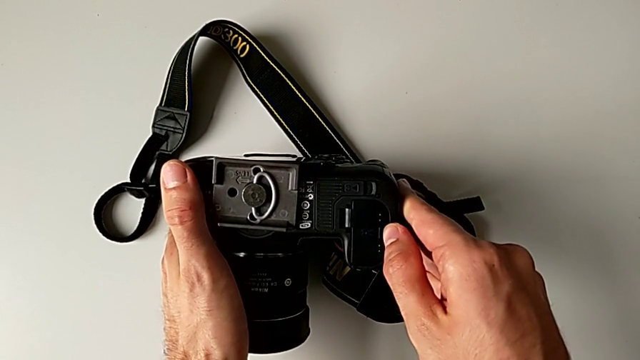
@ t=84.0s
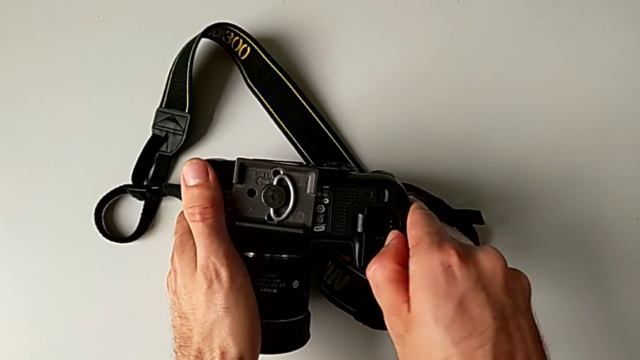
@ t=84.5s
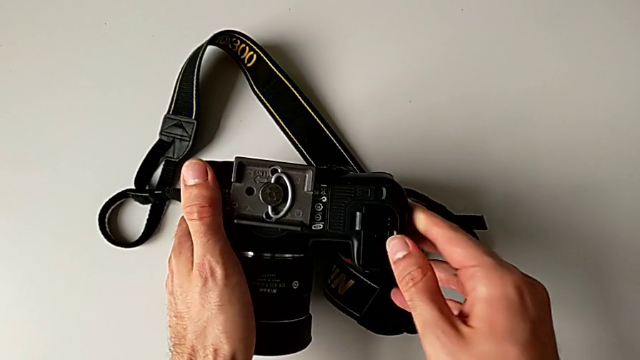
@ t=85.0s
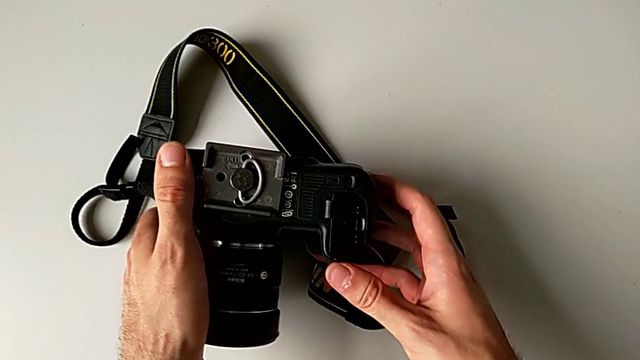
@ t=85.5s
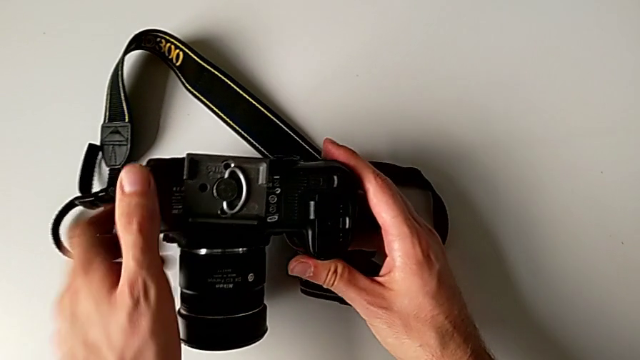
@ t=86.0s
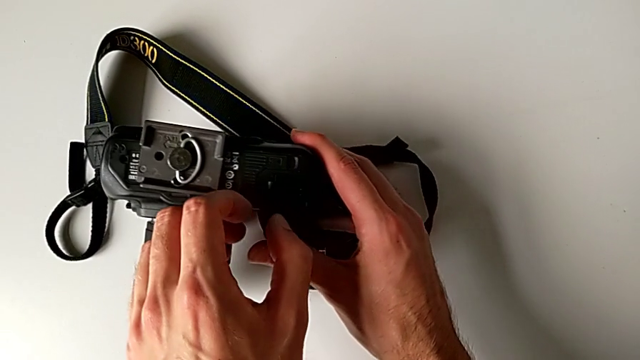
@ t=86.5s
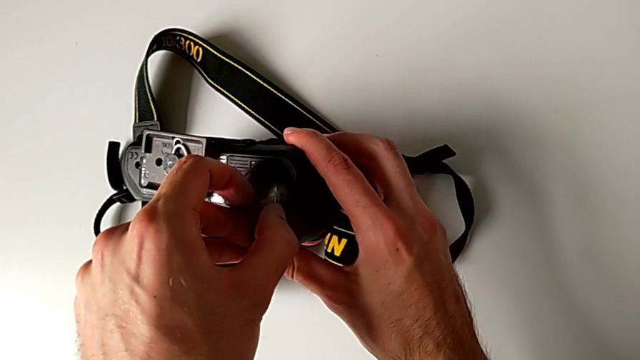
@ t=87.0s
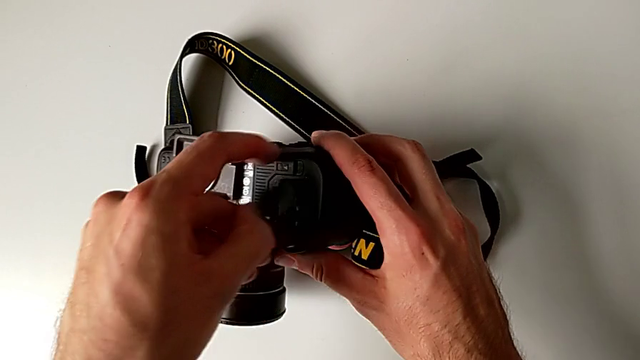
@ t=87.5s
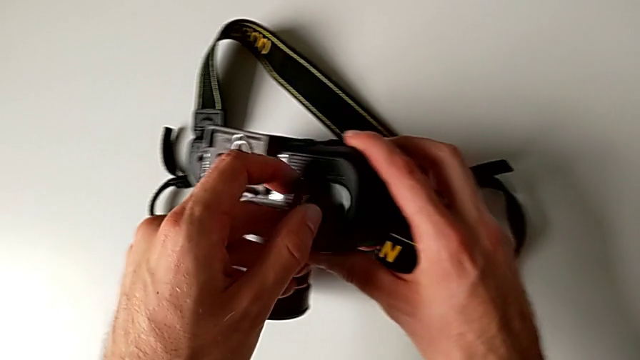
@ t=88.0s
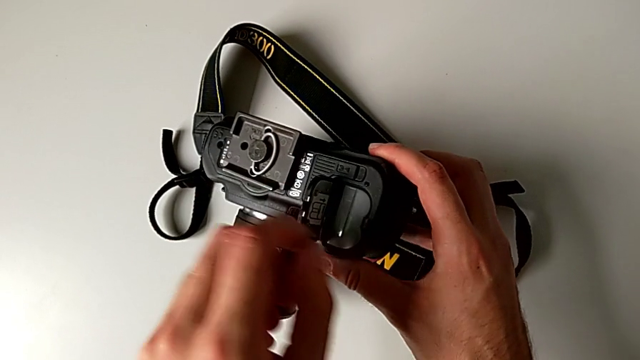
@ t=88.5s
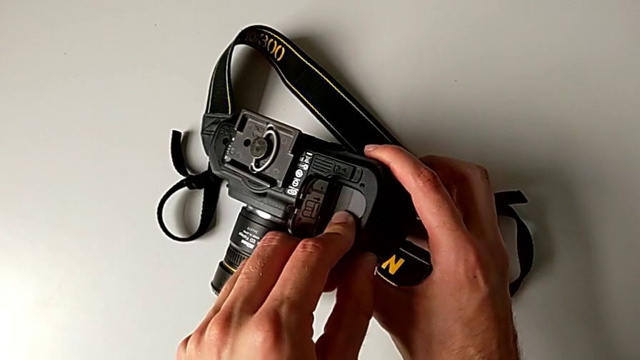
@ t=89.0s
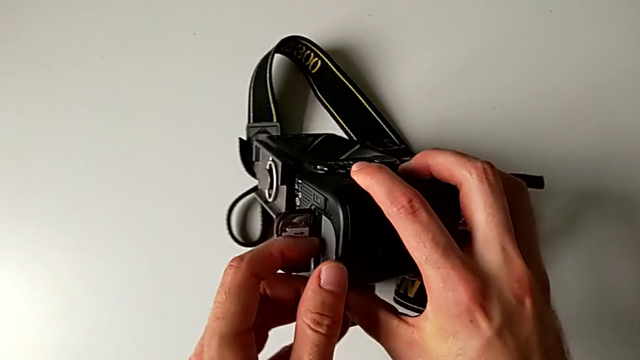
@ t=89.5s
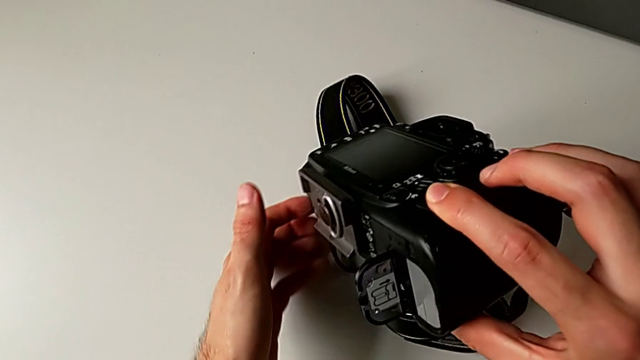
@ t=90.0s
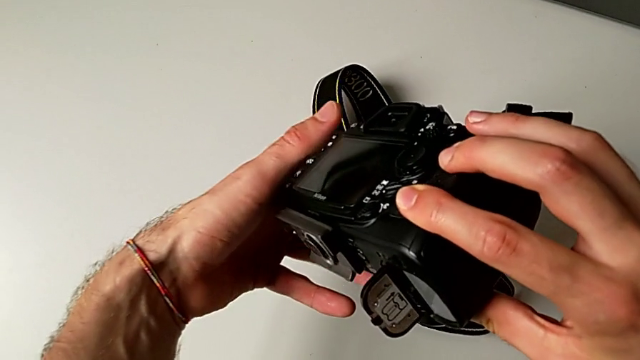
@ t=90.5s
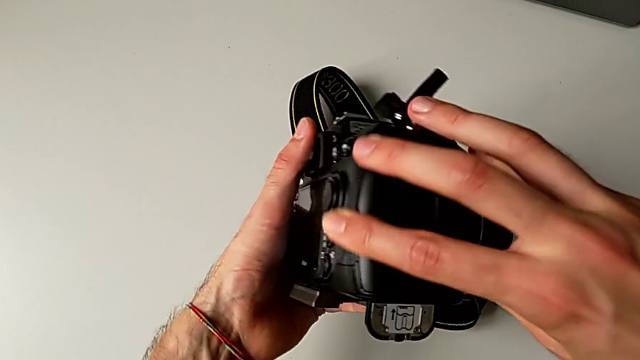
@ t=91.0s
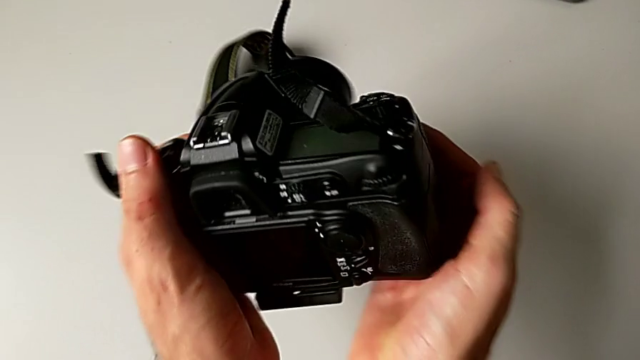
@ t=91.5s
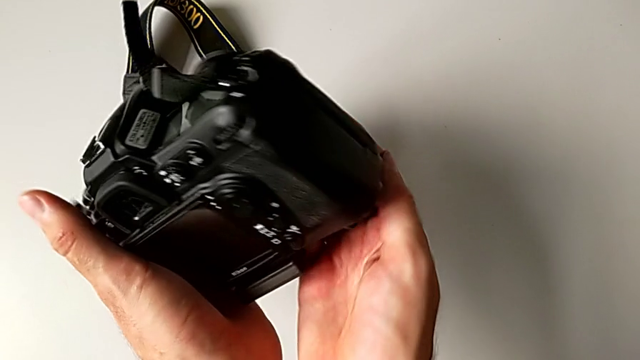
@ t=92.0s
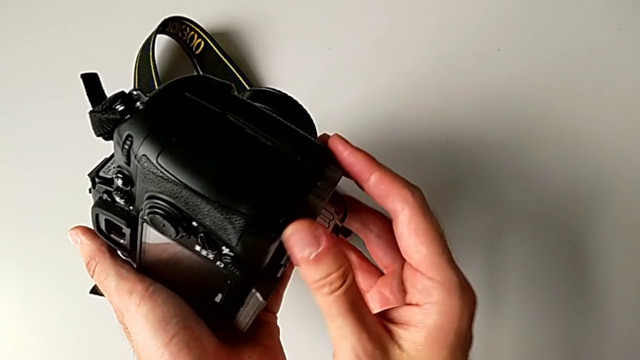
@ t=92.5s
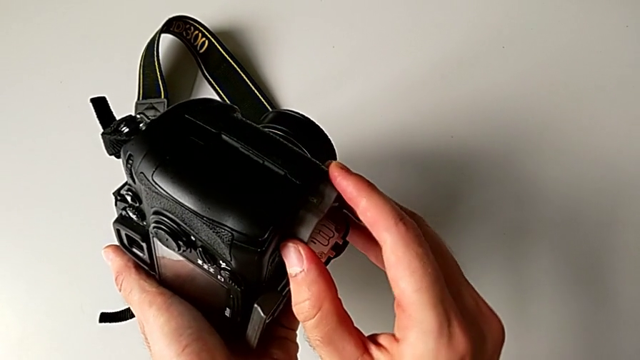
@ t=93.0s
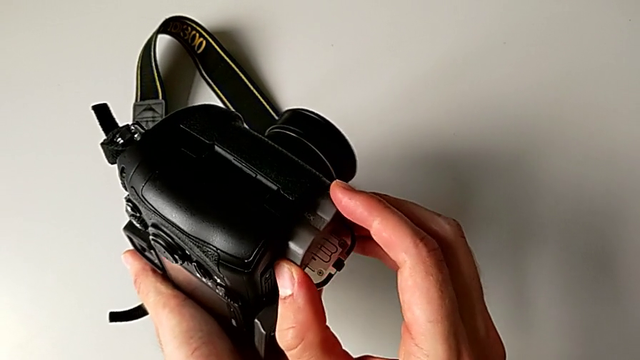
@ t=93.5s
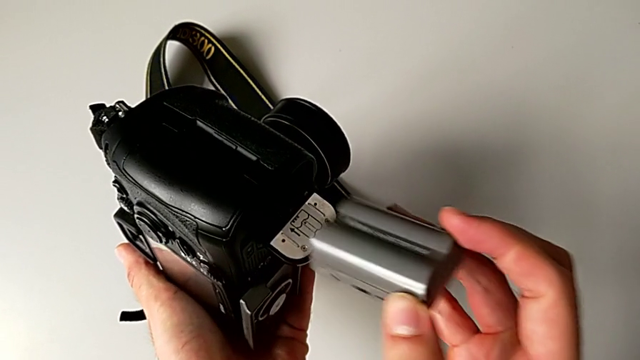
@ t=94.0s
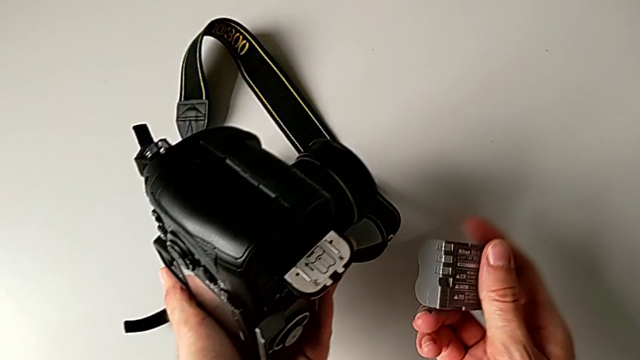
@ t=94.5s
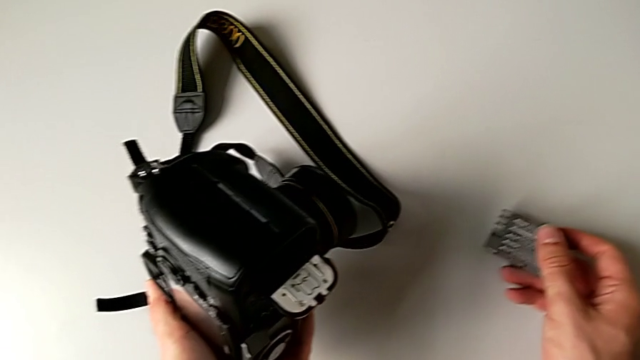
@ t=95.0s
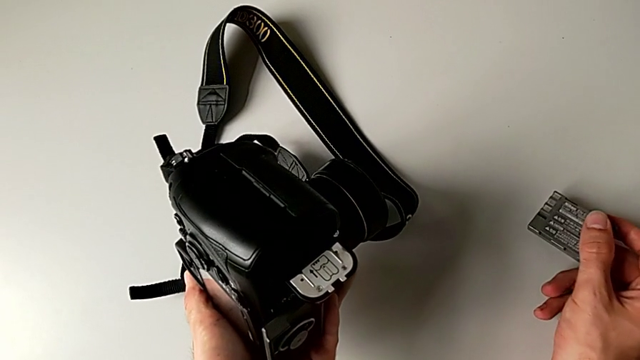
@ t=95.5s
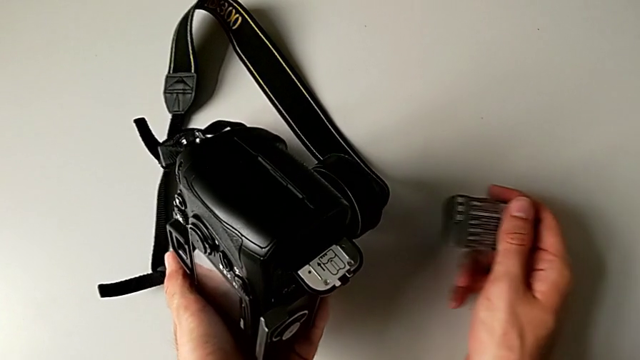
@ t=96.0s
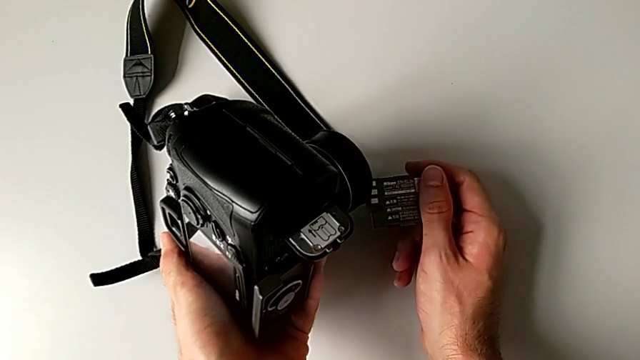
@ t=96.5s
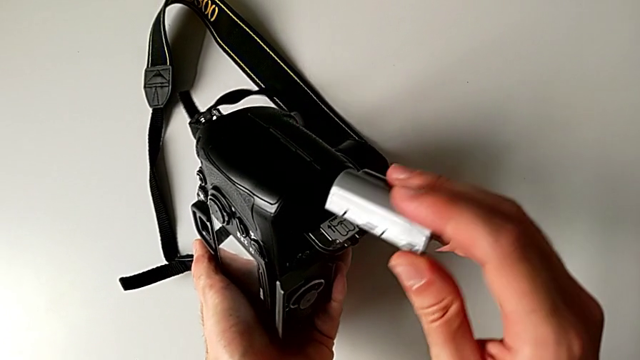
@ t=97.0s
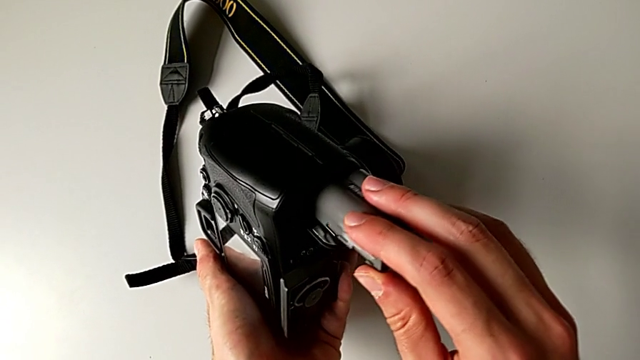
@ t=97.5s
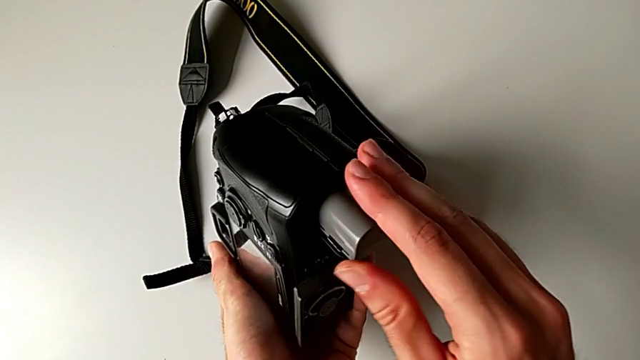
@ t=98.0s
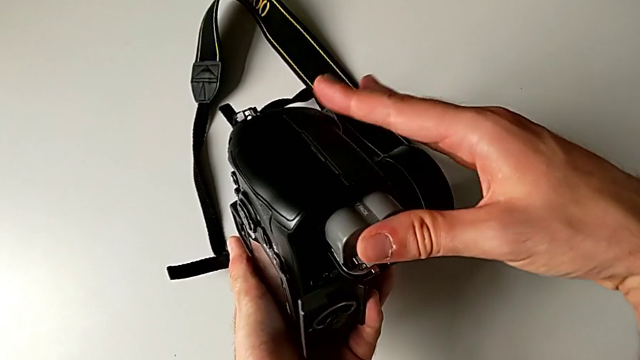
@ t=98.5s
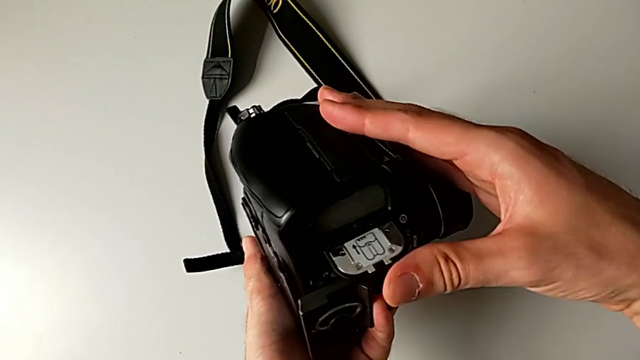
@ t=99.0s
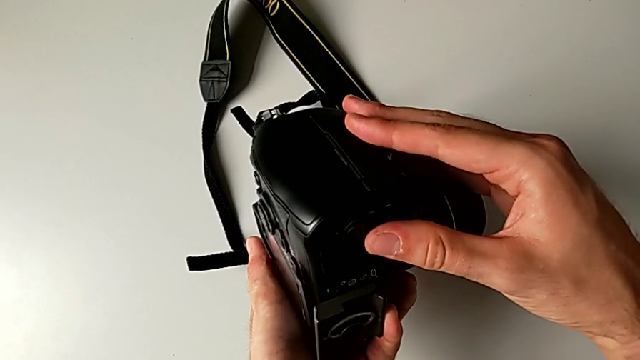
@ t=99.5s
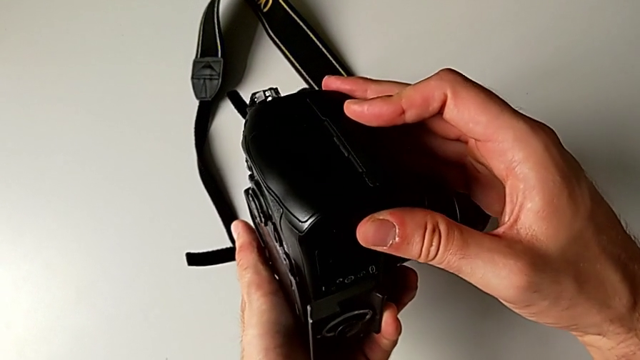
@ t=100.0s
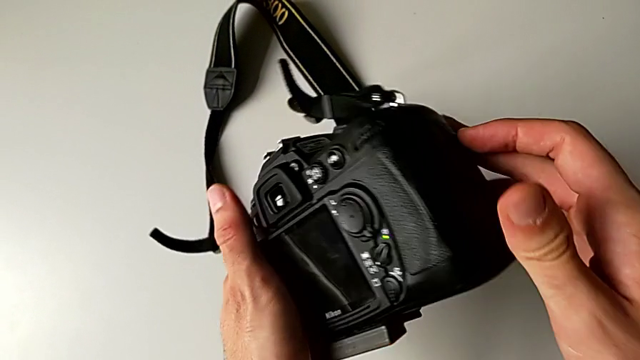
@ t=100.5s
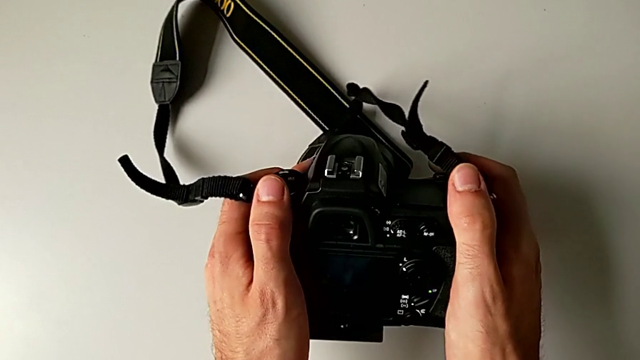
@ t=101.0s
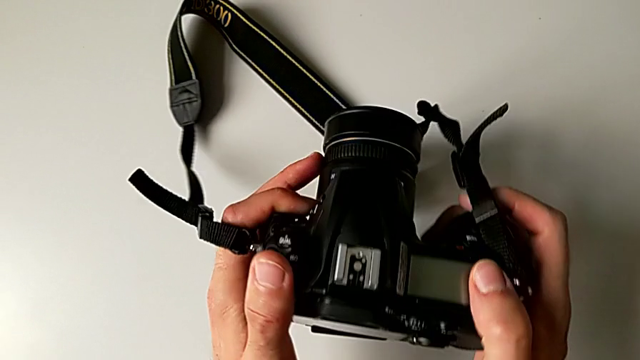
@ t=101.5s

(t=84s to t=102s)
The camera wearer is exchanging the battery. They open the battery door, push the battery, flip the DSLR, withdraw the battery, hold it, insert it and close the SD slot.

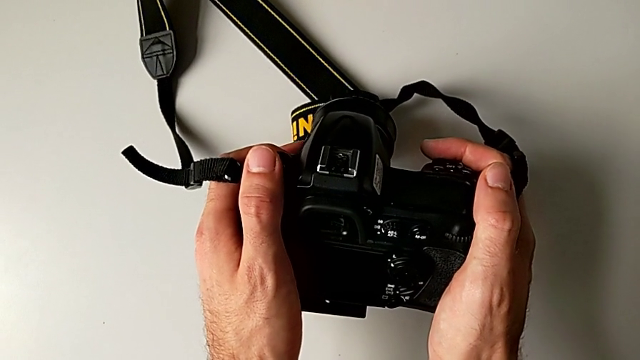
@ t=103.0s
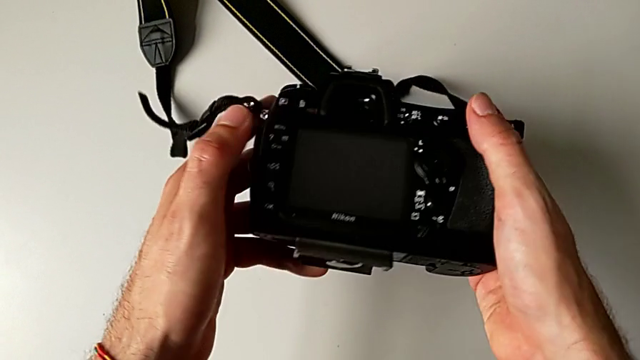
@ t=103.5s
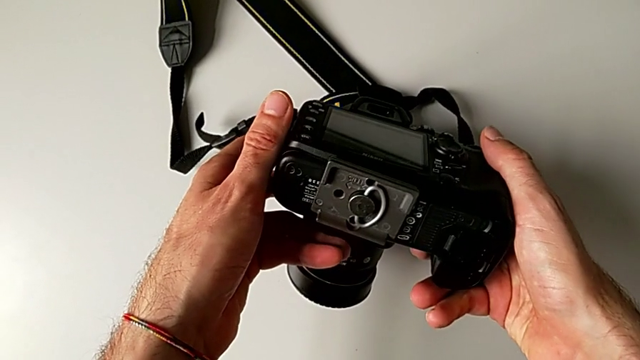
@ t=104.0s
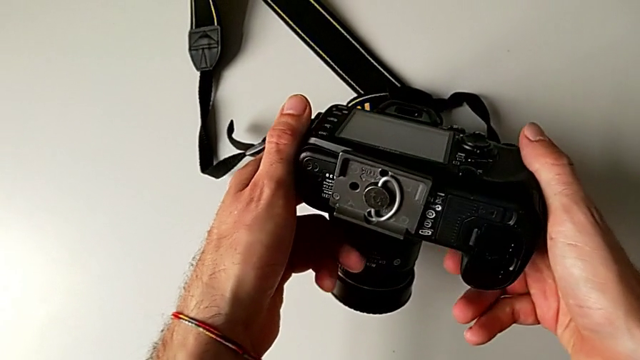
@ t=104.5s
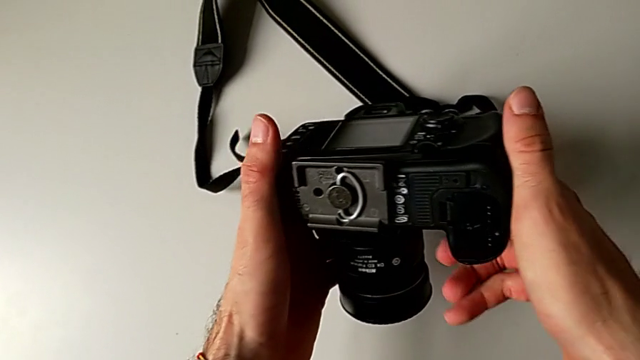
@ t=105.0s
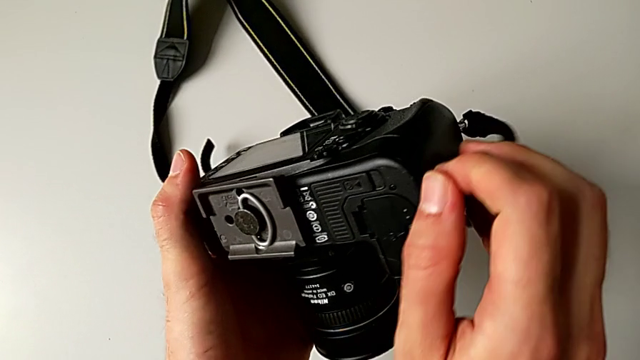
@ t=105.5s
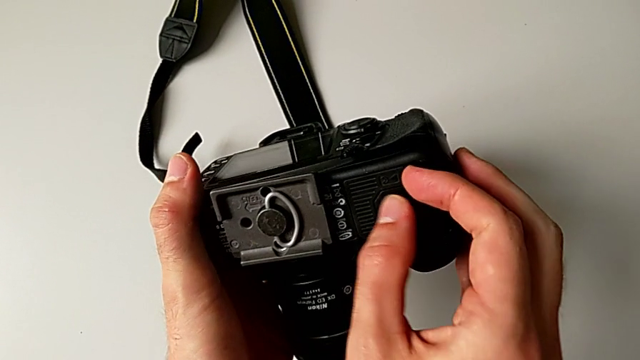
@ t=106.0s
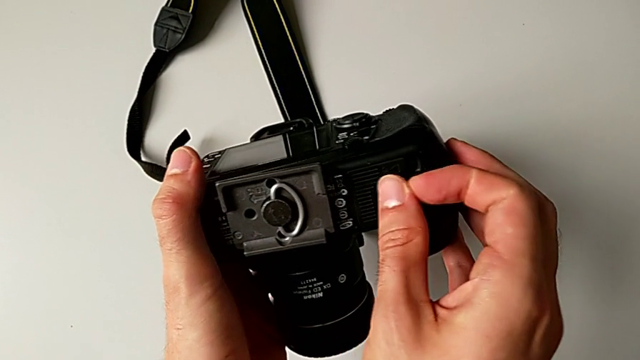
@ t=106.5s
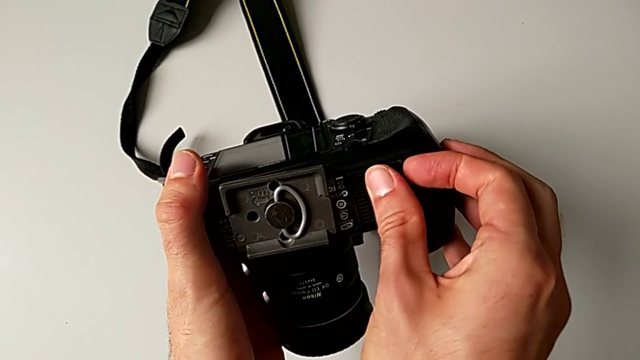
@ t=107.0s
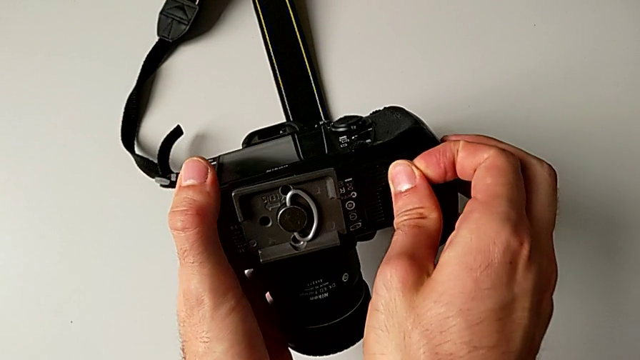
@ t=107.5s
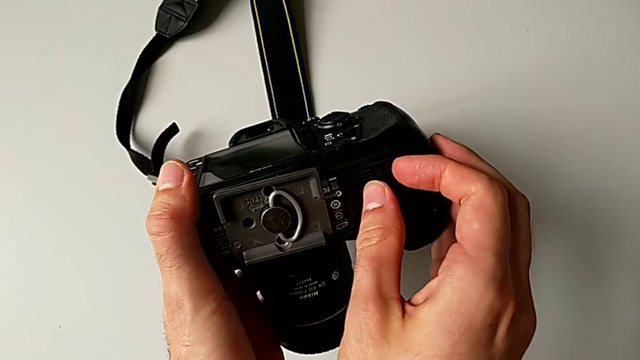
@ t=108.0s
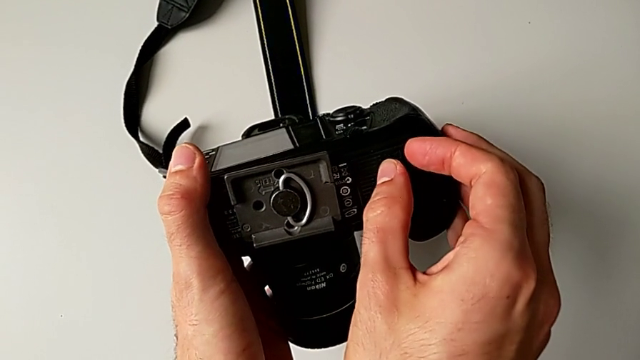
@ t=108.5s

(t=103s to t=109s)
The camera wearer is exchanging the SD card. They rotate the DSLR and begin to wrongly open the SD slot, trying to open the wrong lid.
